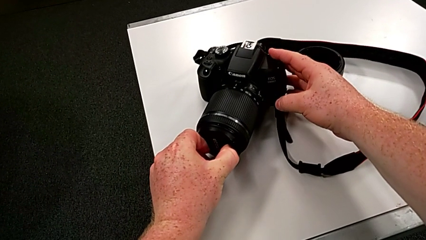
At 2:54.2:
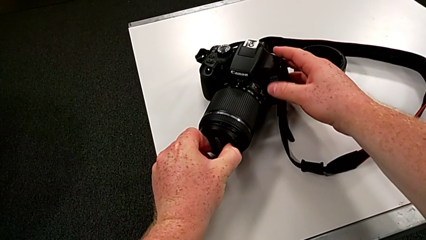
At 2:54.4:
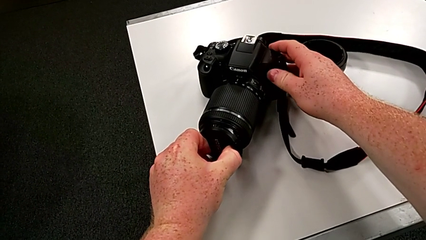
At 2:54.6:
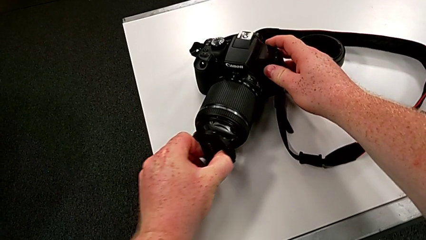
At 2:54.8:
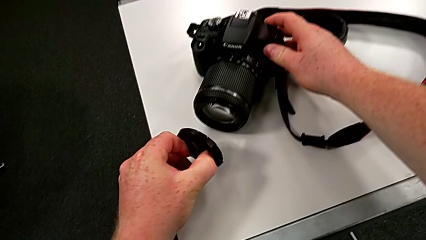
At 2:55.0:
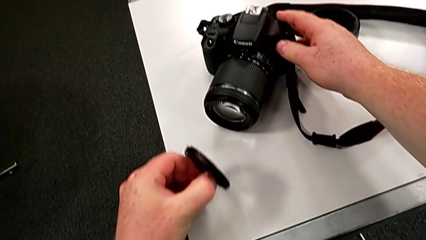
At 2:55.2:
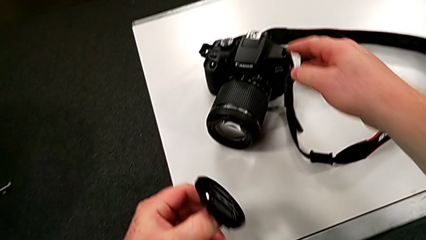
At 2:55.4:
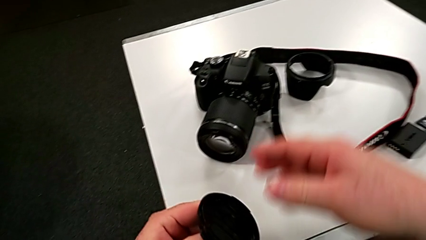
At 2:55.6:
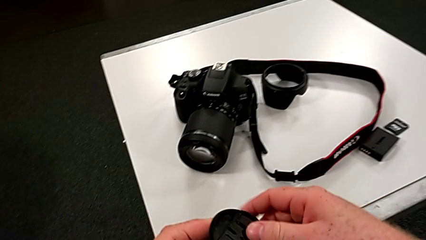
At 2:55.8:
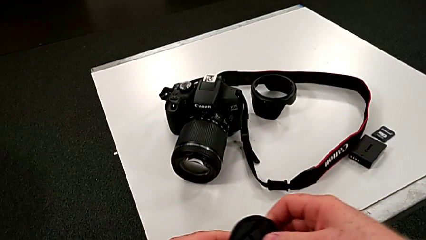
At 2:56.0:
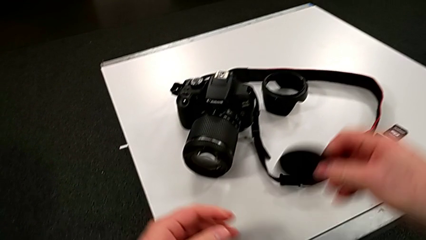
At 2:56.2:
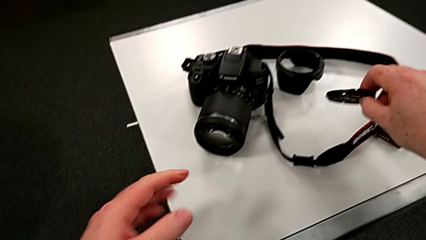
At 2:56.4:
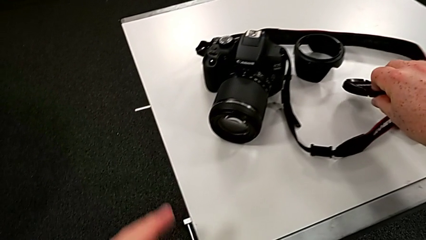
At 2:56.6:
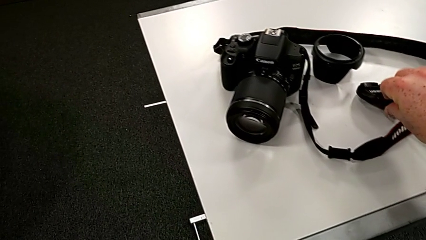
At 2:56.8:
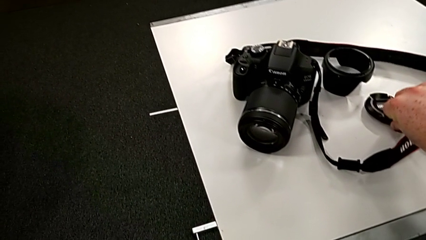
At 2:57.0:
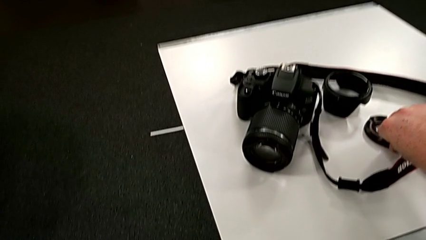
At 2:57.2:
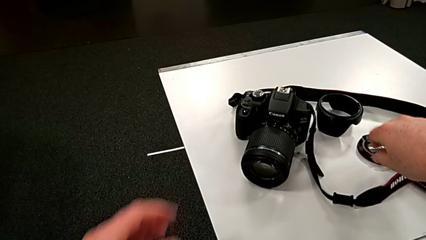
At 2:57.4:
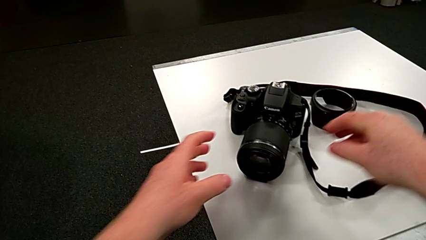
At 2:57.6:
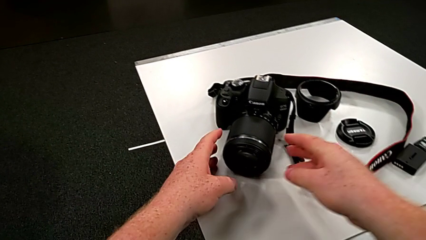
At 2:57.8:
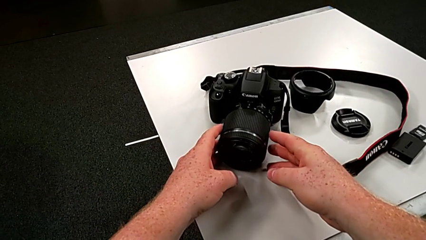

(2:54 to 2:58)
The camera wearer is detaching the cover of the DSLR. They withdraw the lens and place it.

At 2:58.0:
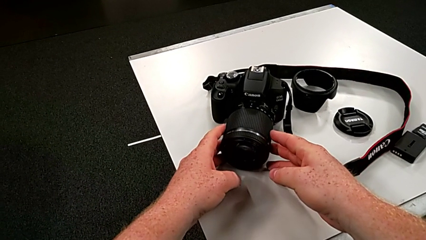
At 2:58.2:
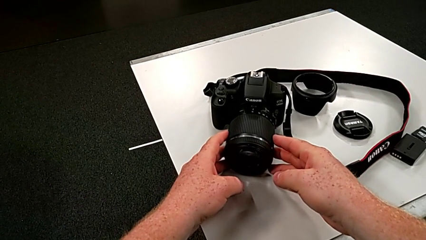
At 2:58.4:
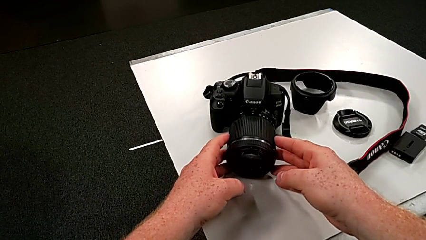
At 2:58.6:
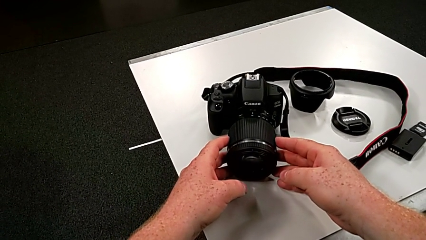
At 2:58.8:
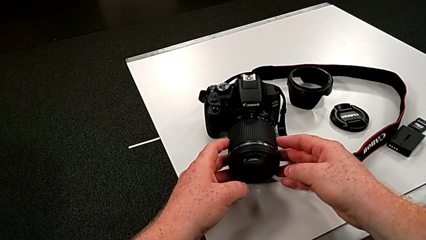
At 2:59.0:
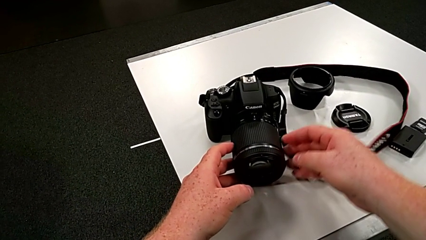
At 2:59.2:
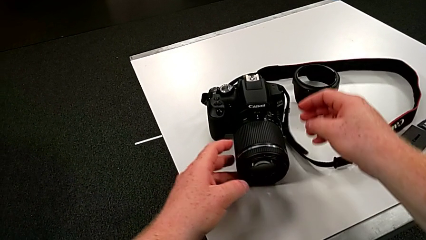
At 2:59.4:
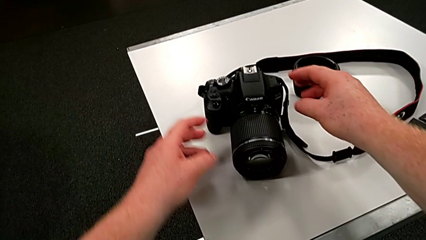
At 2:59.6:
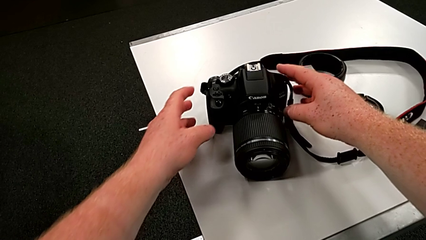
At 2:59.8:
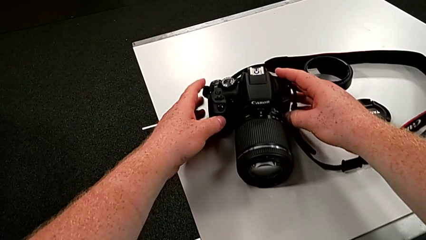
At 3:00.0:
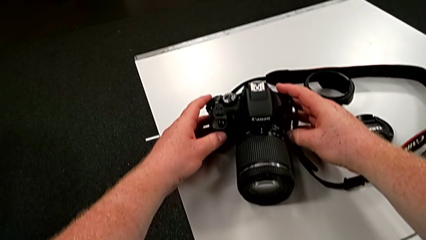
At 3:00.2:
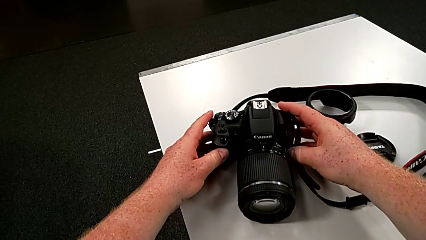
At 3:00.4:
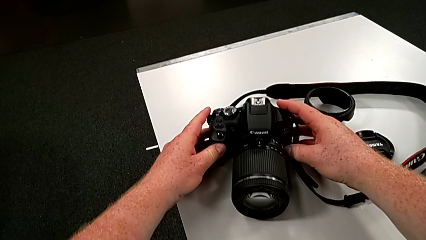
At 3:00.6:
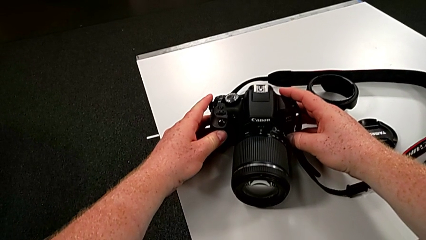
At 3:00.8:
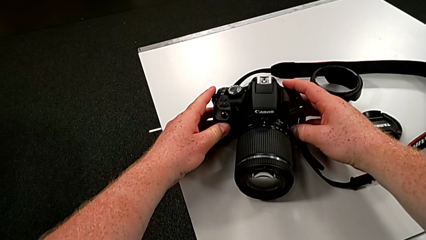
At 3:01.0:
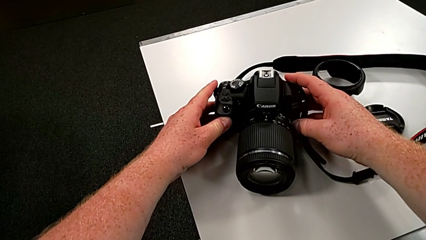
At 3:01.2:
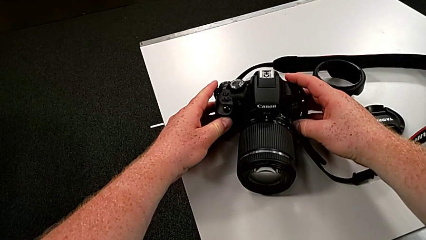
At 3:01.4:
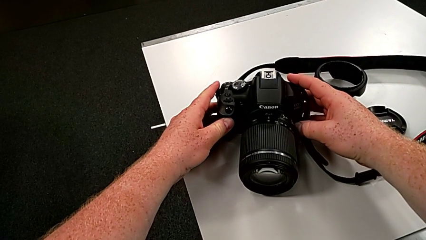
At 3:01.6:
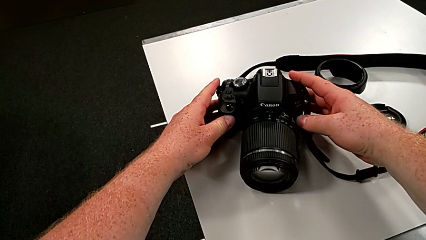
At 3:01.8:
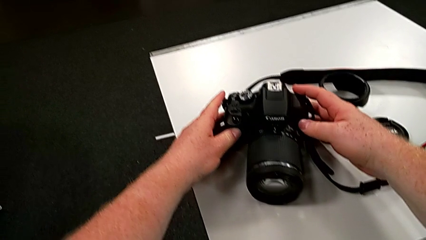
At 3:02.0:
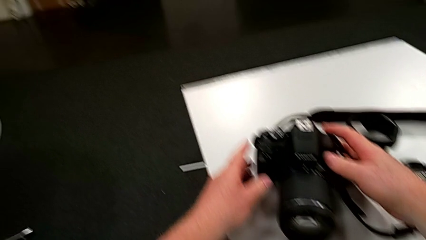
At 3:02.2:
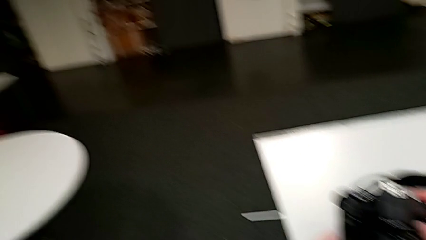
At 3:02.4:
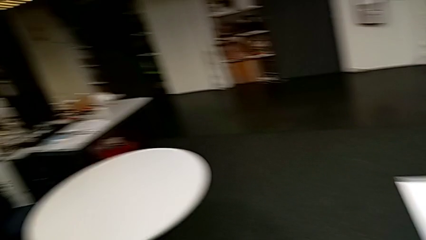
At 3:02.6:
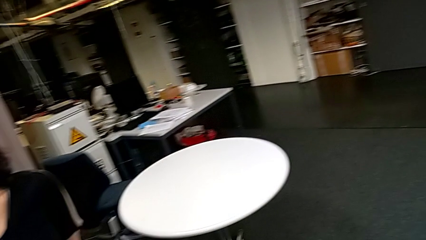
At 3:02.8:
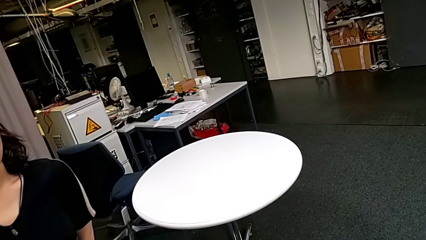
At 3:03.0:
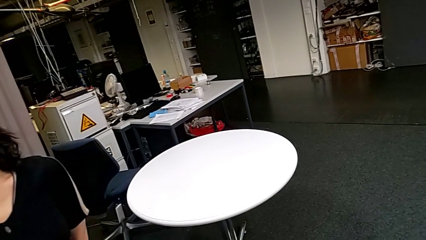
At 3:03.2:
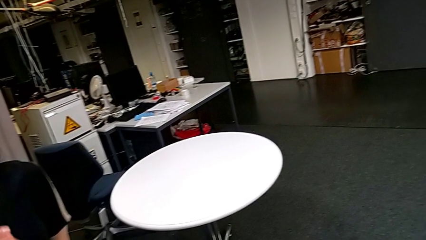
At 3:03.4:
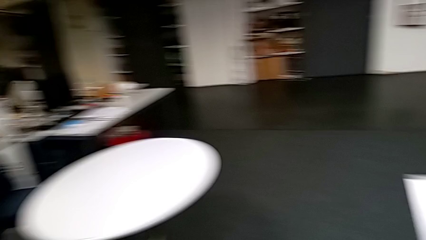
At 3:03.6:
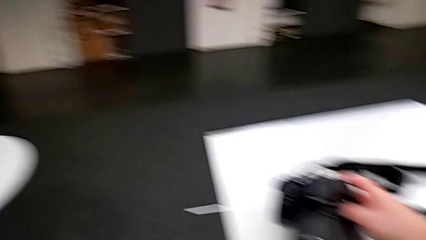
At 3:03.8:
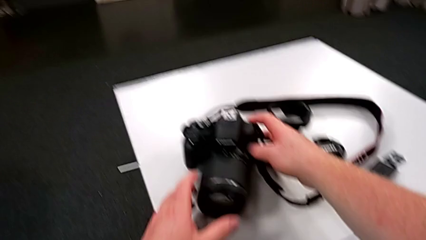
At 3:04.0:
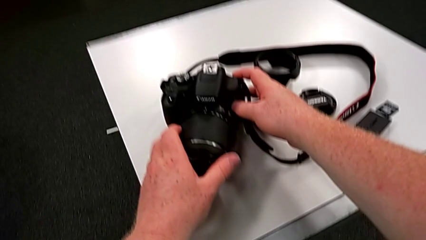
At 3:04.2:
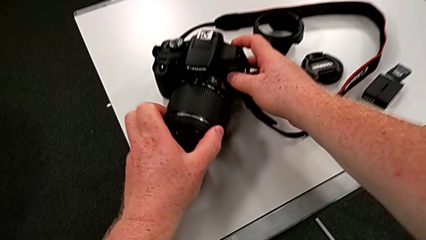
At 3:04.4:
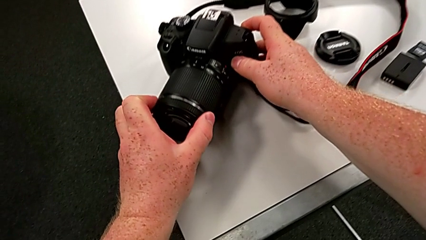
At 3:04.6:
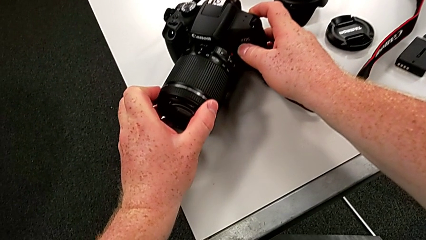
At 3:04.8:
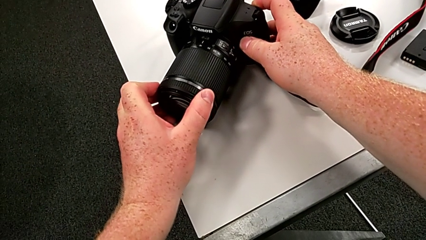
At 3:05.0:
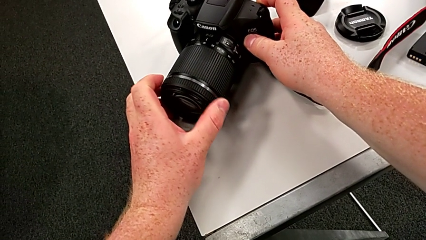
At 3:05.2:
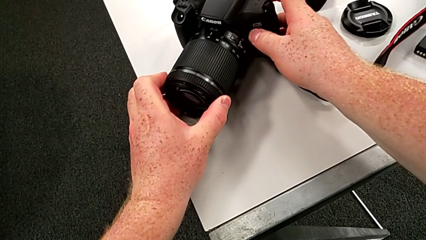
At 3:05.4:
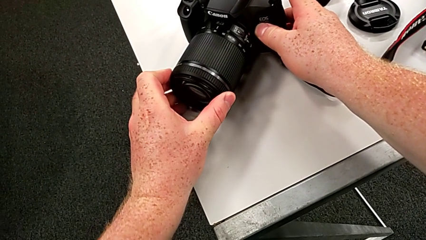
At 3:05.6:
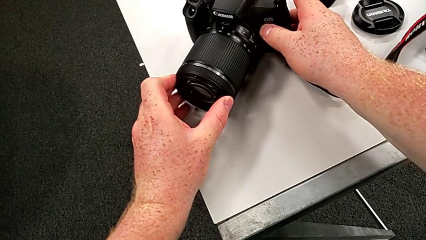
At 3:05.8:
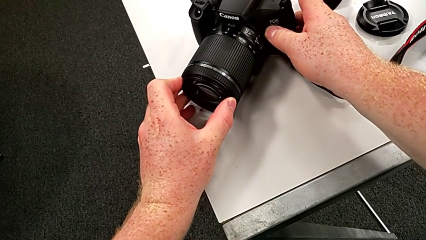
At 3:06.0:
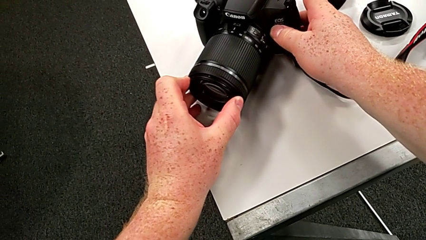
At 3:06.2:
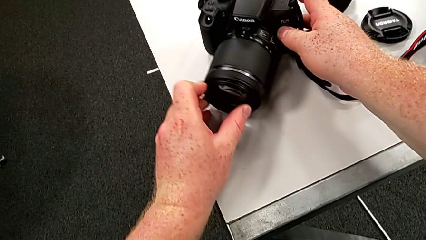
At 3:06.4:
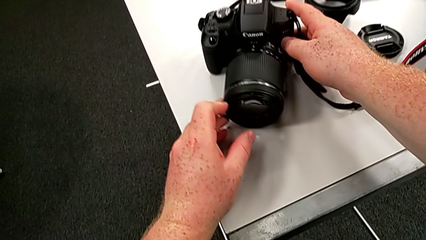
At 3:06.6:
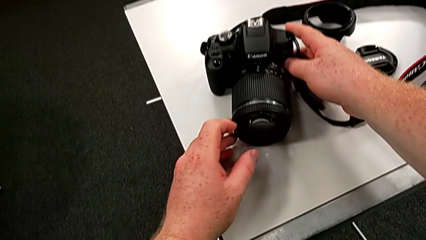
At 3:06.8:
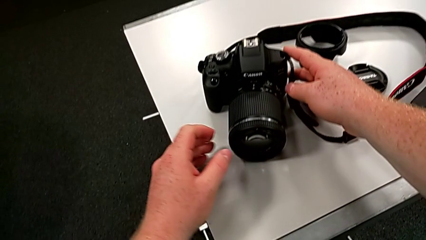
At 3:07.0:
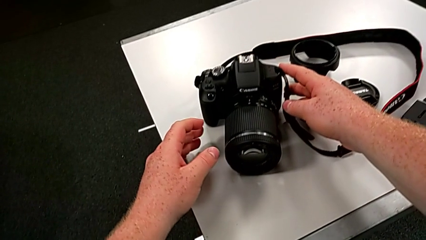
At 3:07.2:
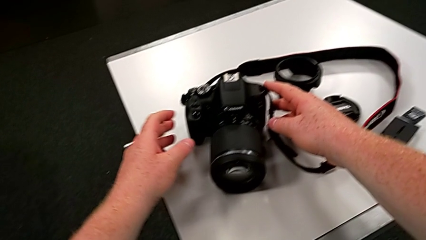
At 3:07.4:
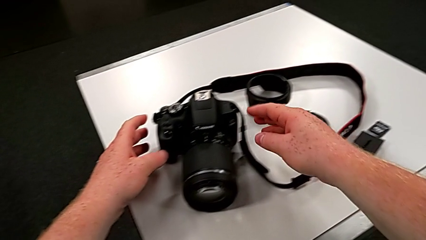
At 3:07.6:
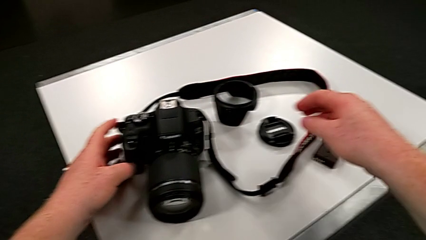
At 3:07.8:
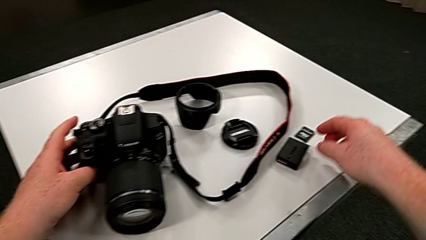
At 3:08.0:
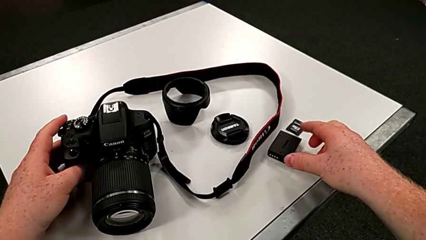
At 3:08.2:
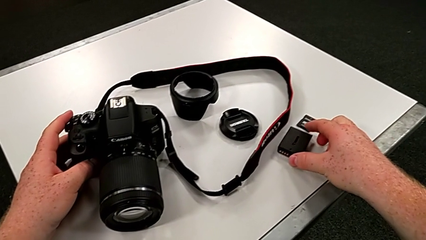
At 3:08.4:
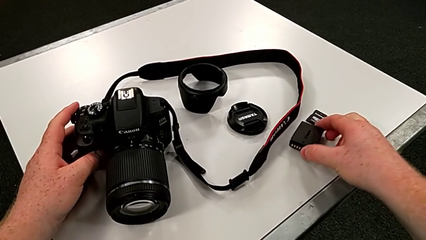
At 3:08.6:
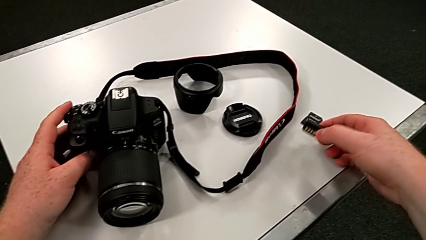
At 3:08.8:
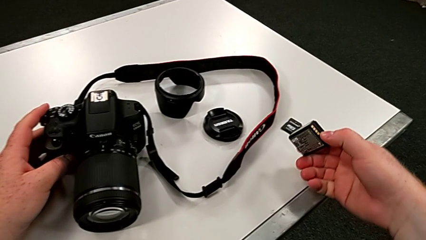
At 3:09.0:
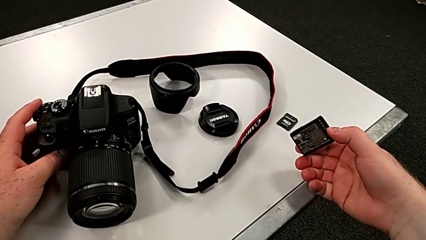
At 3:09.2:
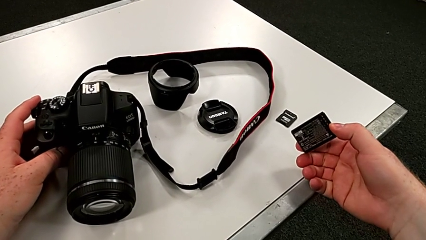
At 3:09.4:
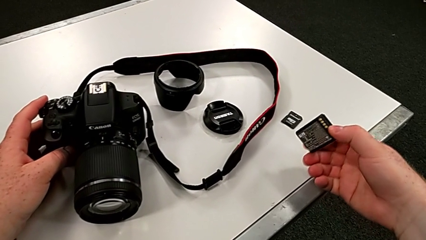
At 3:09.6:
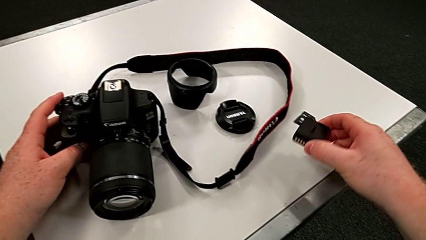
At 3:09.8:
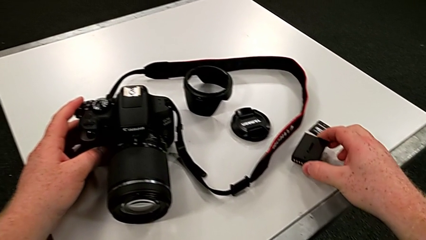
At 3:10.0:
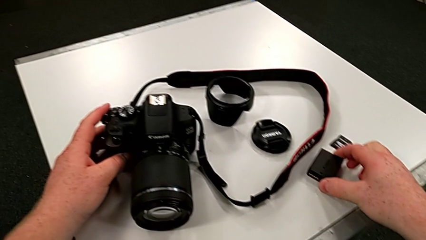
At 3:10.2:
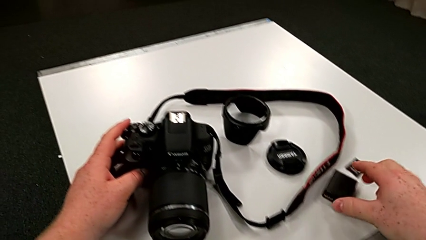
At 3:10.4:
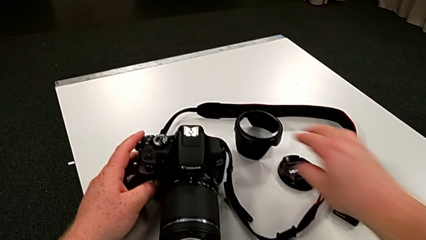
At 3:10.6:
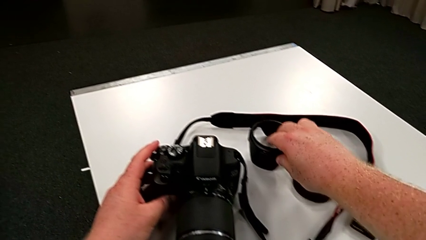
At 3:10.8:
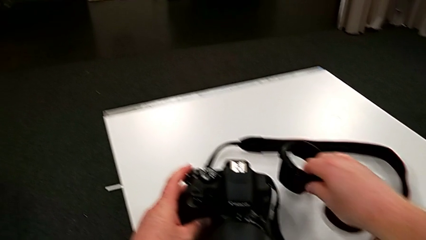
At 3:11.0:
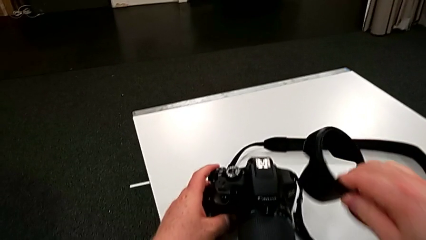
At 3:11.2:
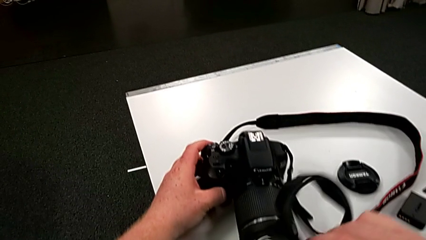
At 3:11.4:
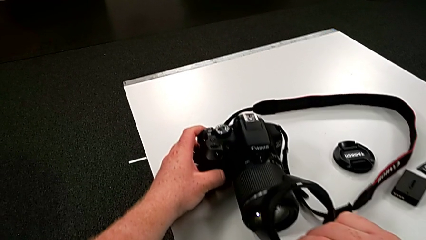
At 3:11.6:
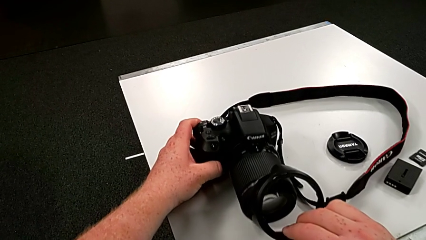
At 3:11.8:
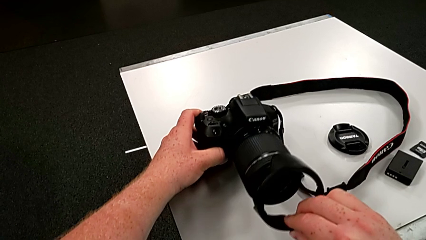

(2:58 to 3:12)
The camera wearer is attaching the cover to the DSLR. They wrongly grab the DSLR, grabbing the wrong place, grab the lens, wrongly grab the battery, grabbing the battery box, place it and grab the lens cover.
